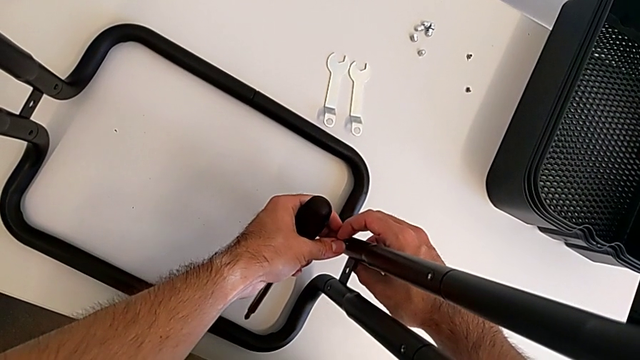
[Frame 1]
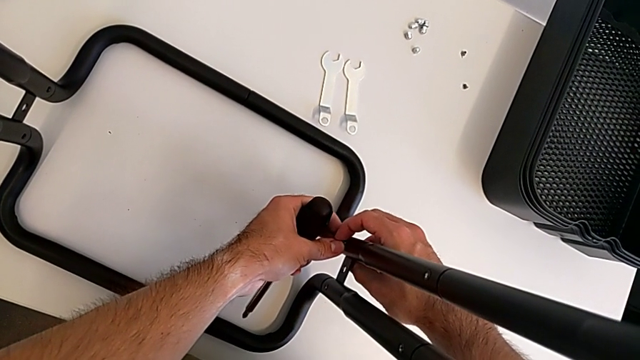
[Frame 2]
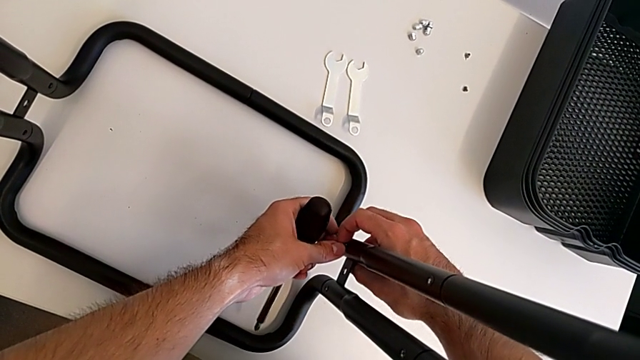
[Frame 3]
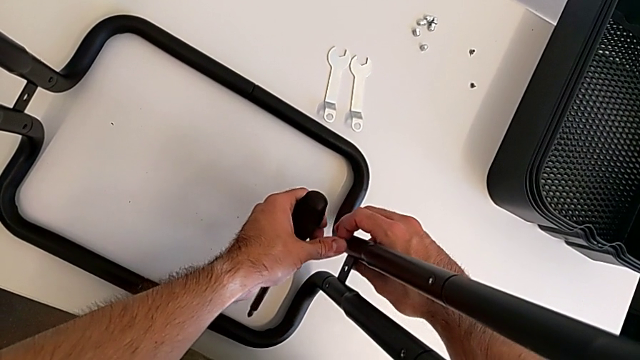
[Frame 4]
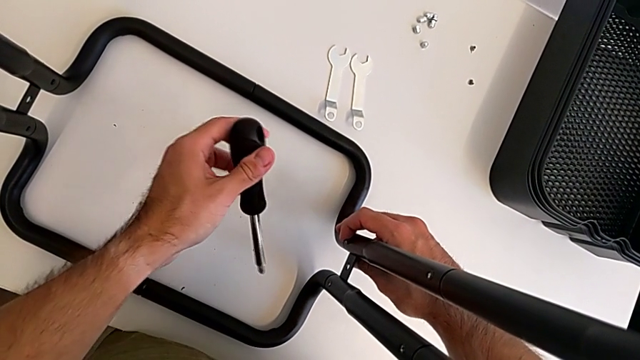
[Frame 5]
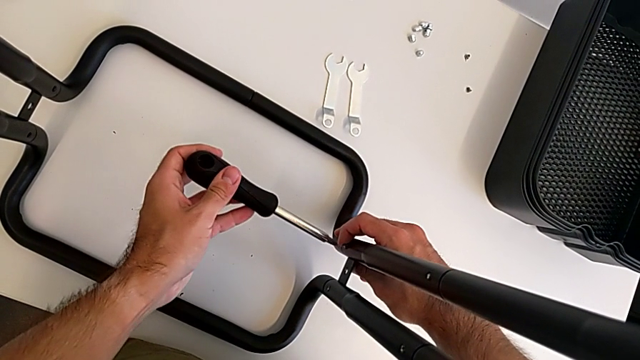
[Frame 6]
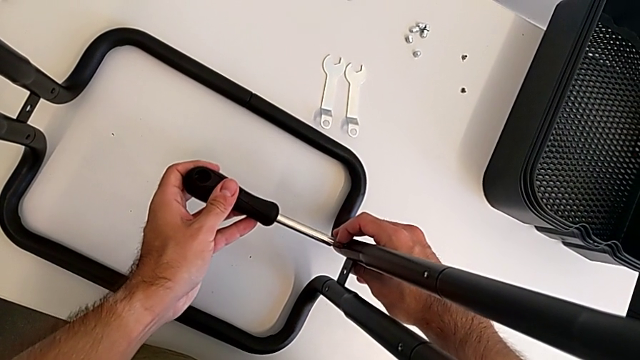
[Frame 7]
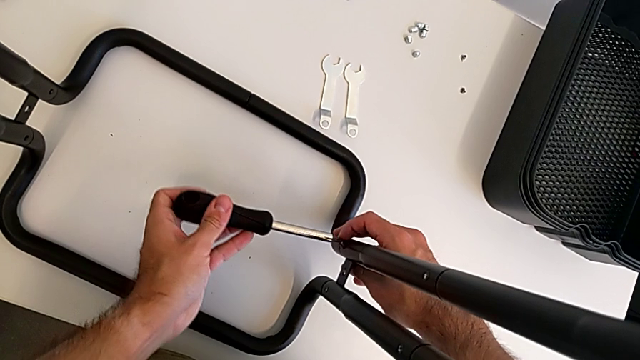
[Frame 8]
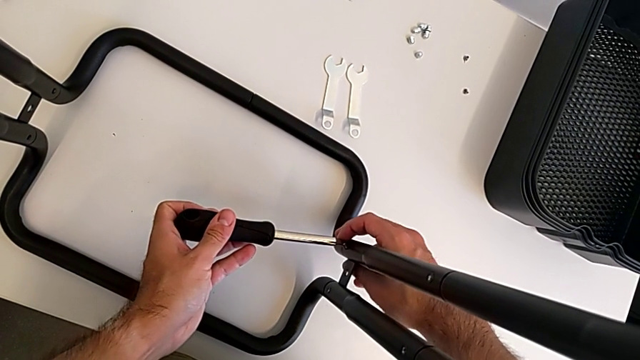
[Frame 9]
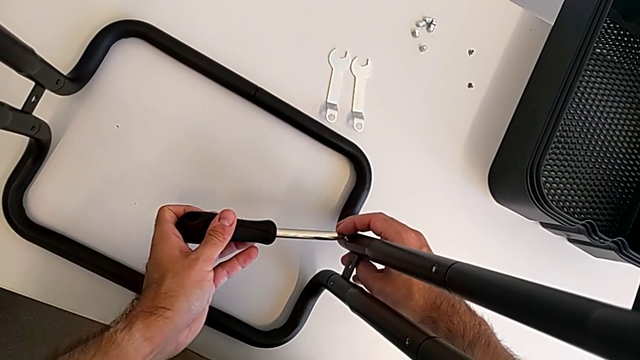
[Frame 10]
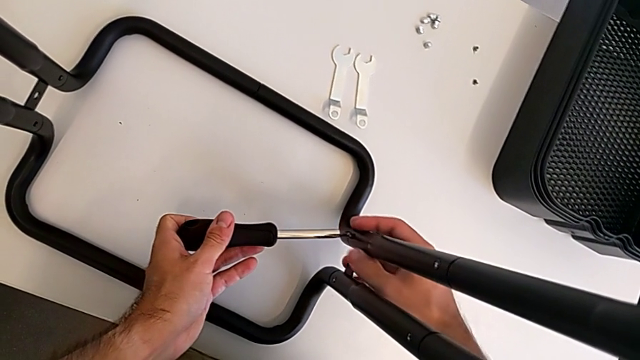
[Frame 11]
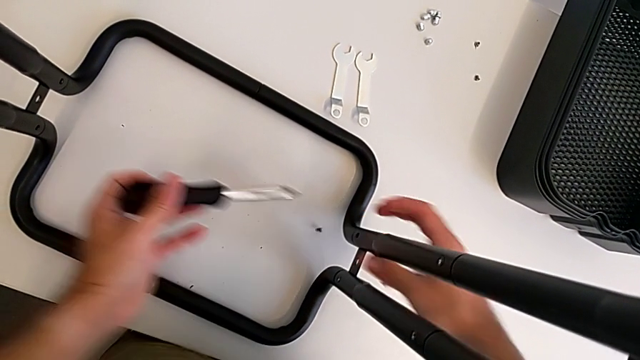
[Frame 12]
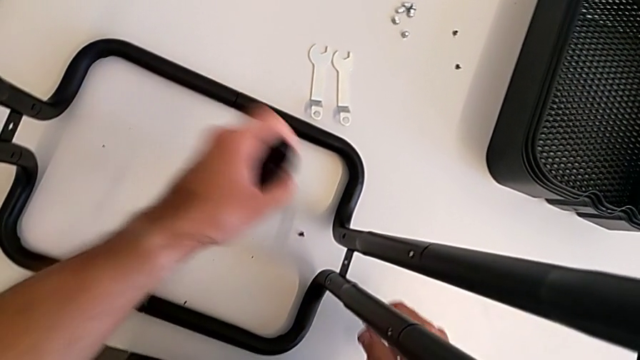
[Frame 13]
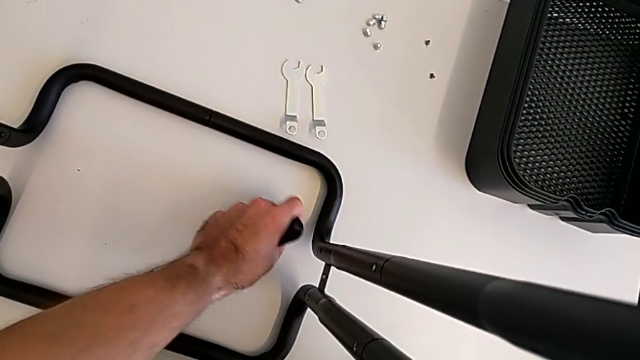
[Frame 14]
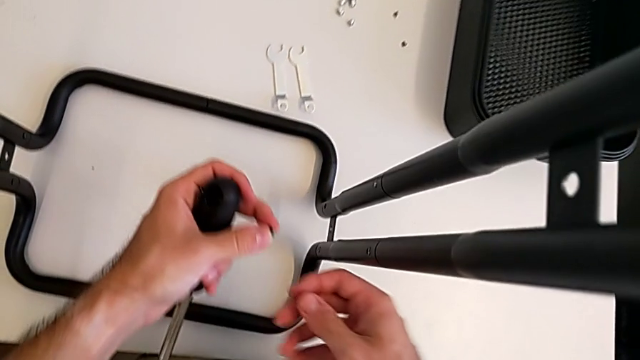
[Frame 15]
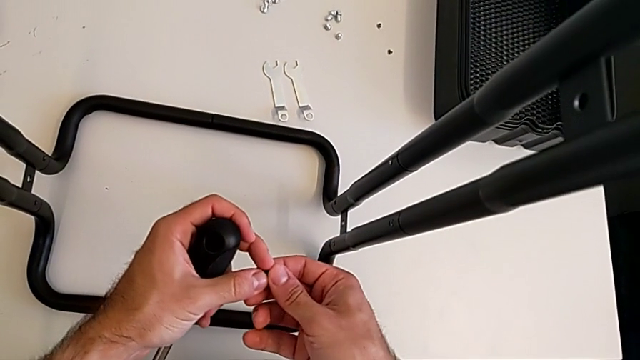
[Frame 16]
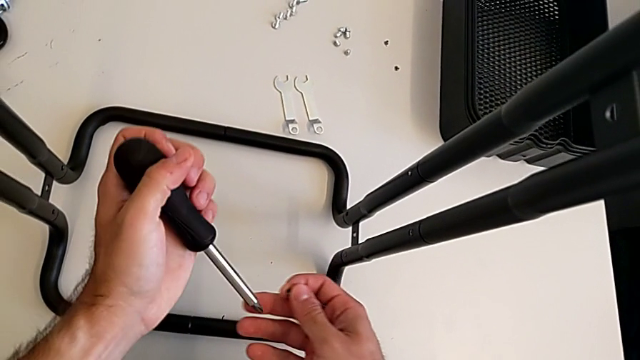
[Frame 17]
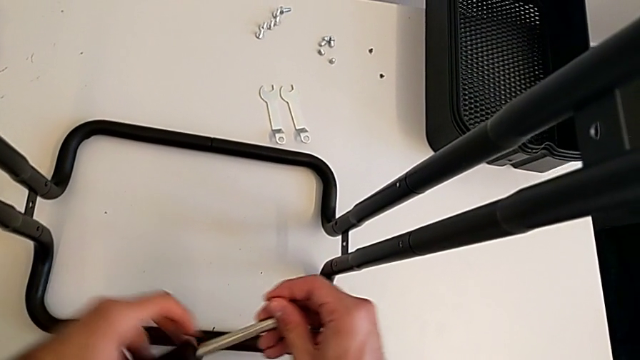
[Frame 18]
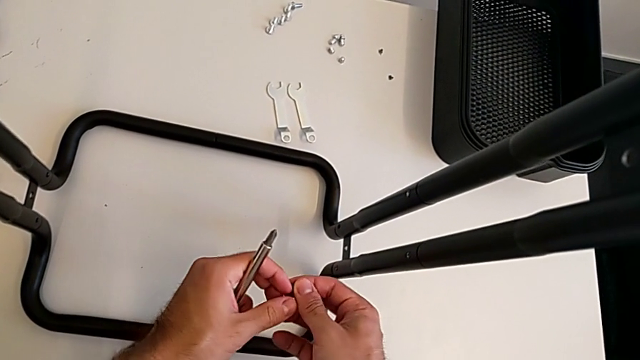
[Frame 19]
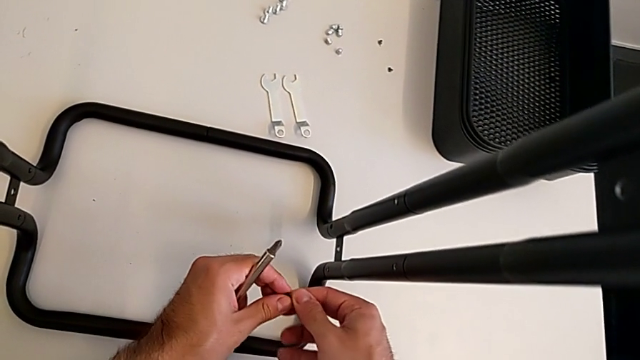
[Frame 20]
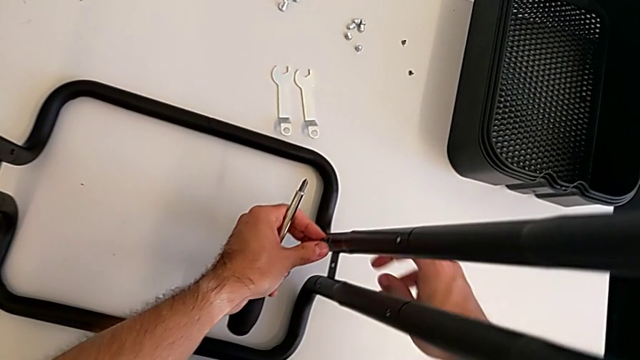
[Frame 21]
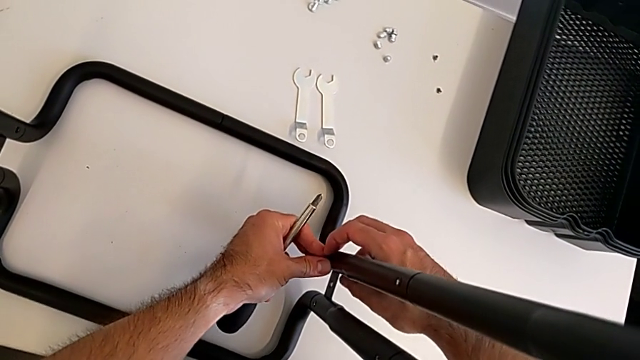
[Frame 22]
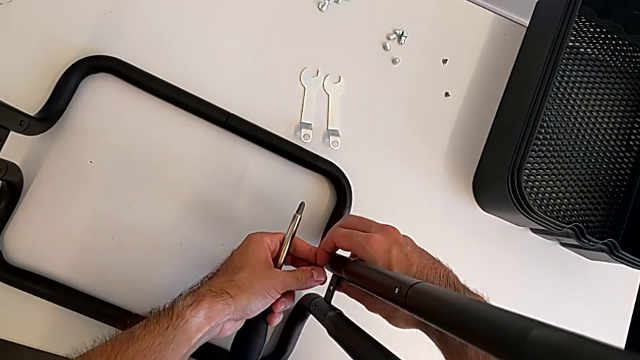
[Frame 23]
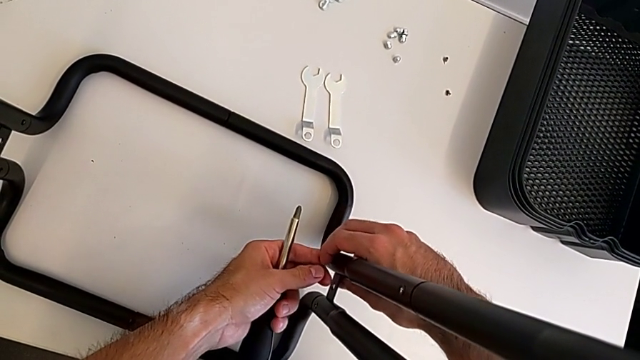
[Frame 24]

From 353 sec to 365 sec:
The camera wearer is screwing the two side half frames. They insert the second screw, wrongly insert the screwdriver, dropping the screw, grab the screw and insert the second screw.

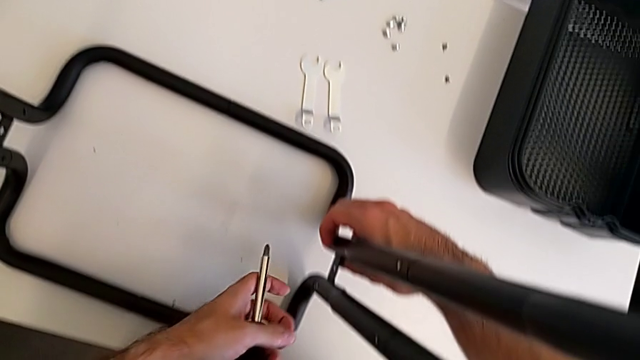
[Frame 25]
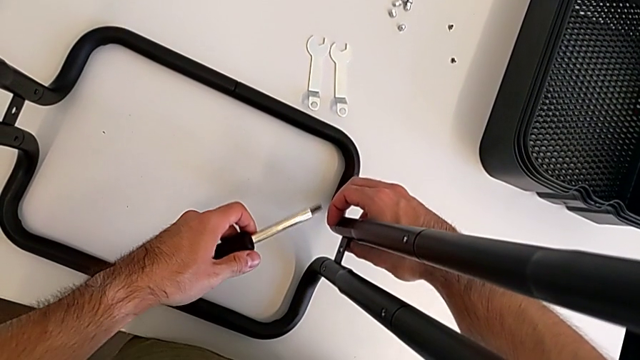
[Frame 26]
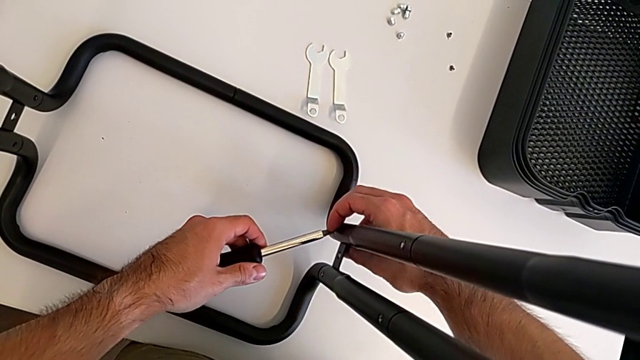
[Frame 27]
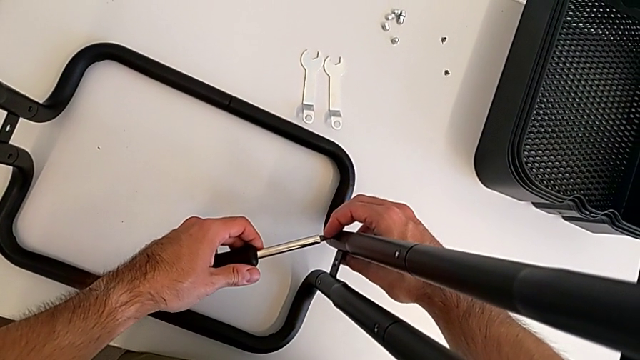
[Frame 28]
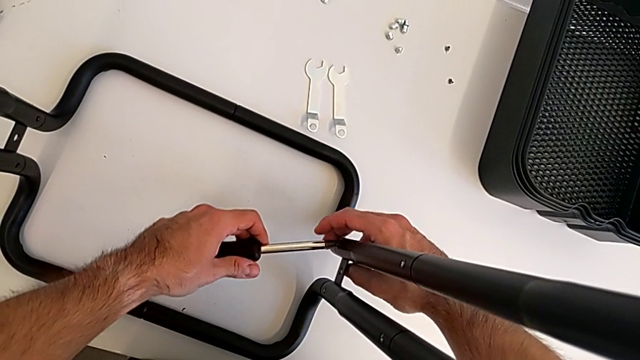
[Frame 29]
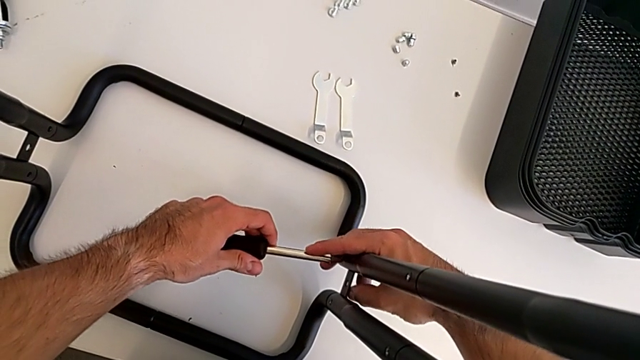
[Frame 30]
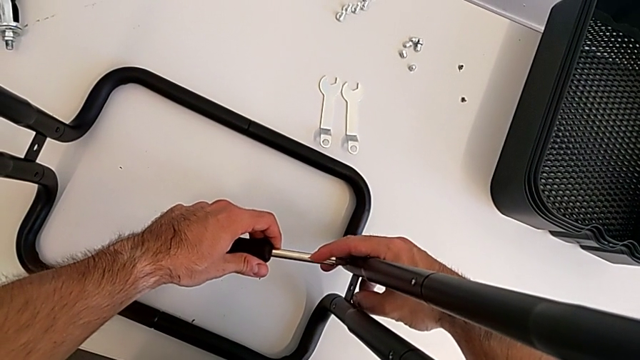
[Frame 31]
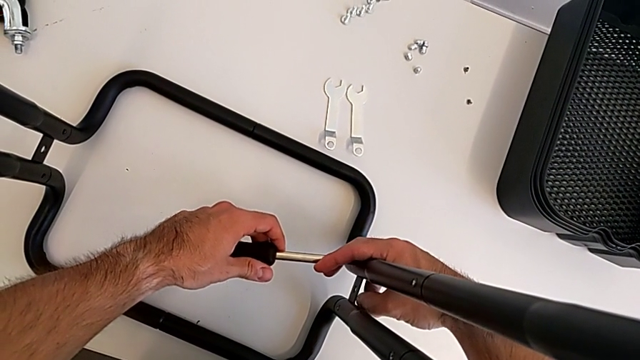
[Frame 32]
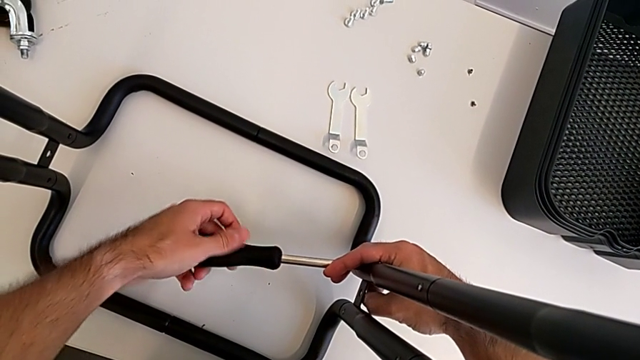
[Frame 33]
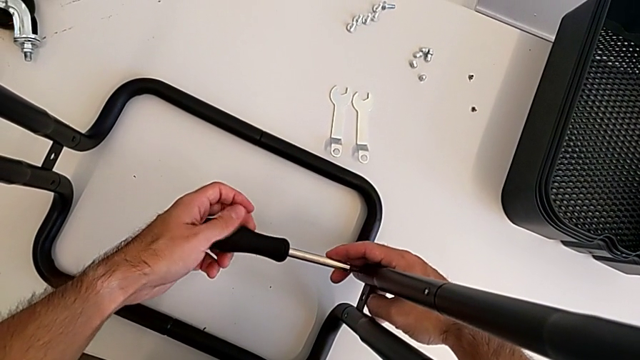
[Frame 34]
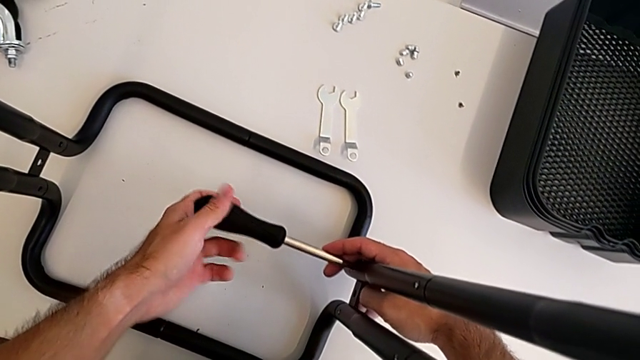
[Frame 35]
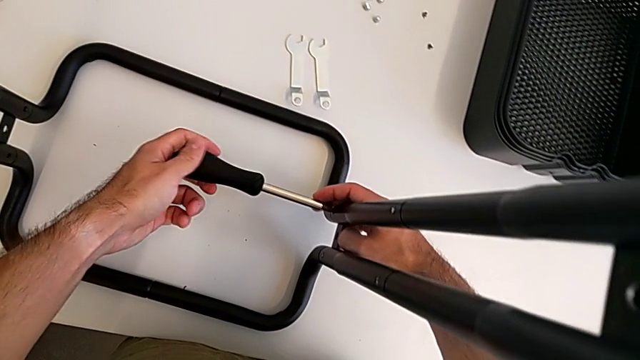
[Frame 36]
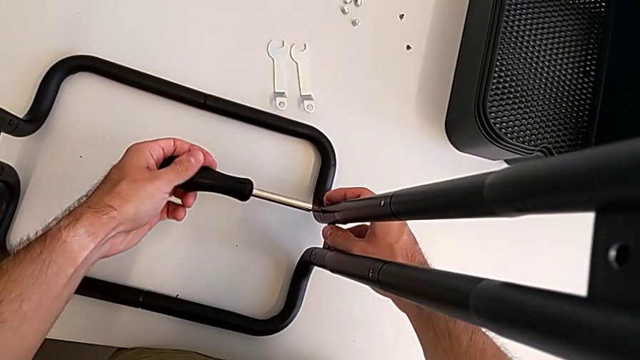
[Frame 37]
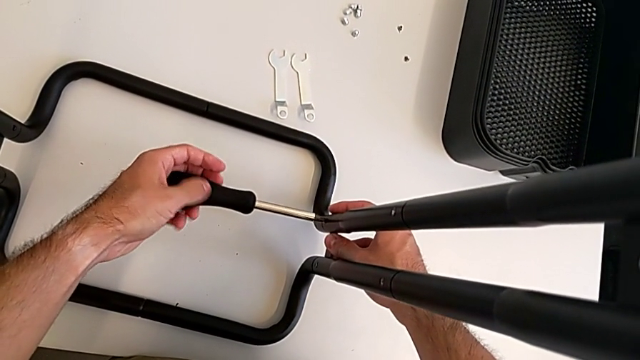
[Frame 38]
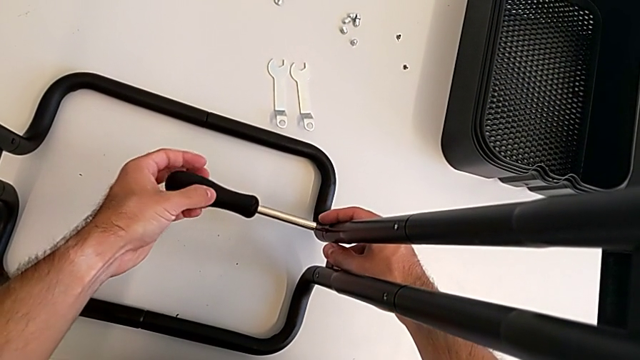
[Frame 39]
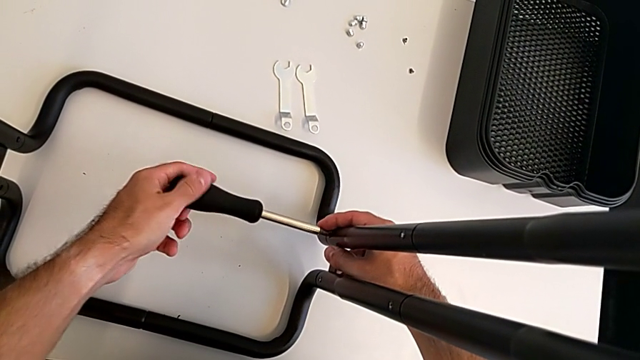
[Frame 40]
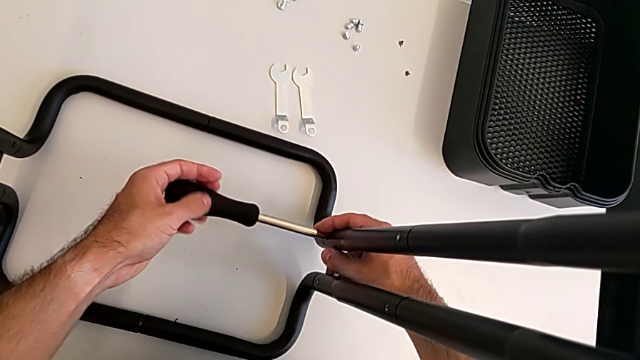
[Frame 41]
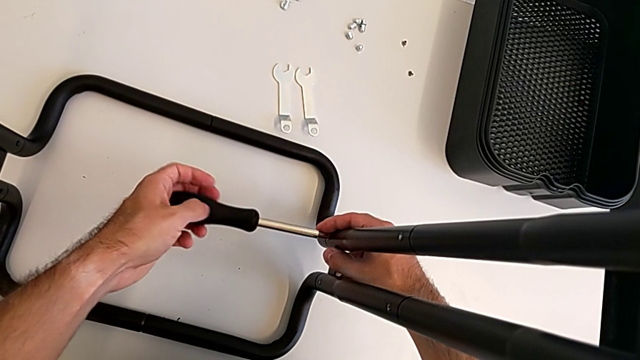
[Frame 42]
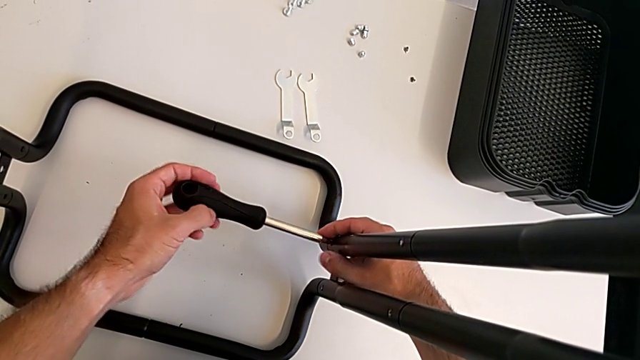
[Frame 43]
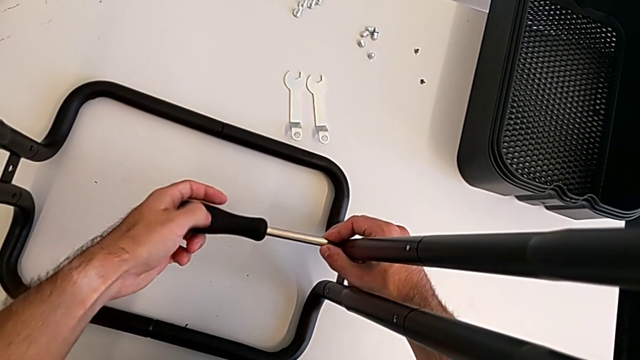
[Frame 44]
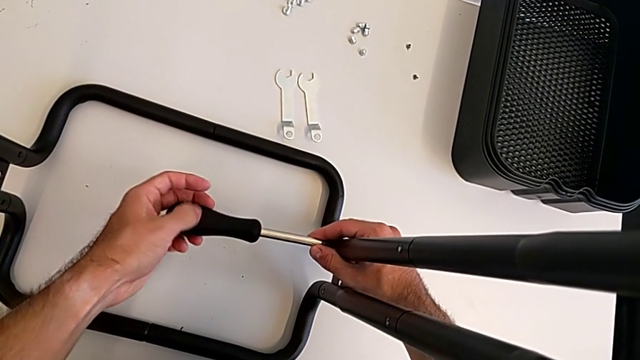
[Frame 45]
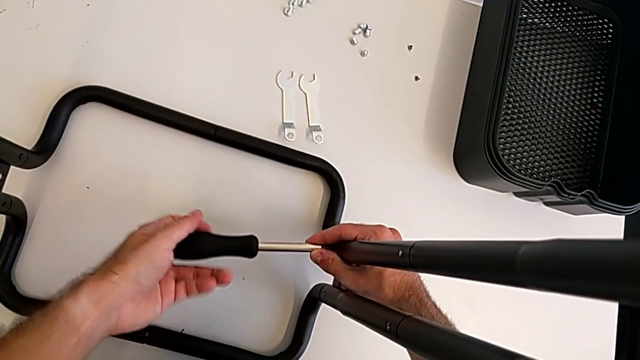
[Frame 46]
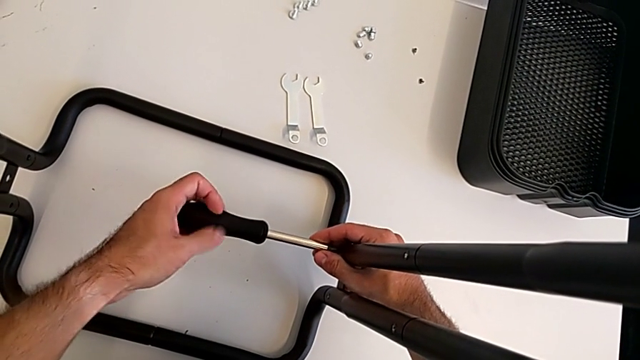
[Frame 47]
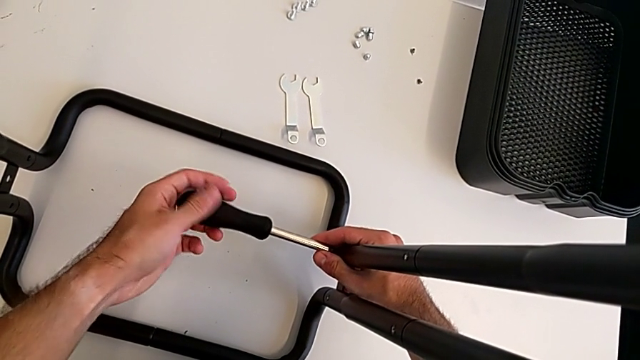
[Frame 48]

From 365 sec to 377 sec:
The camera wearer is screwing the two side half frames. They insert the second screwdriver and begin to screw the frame.
